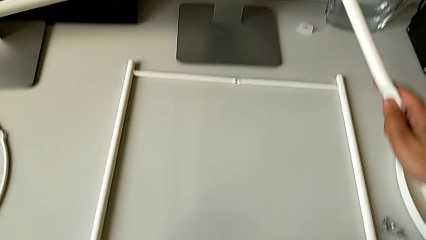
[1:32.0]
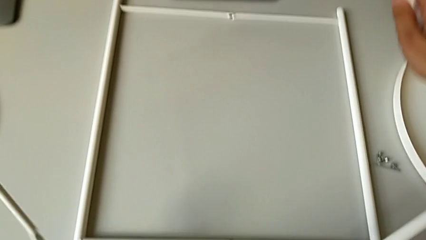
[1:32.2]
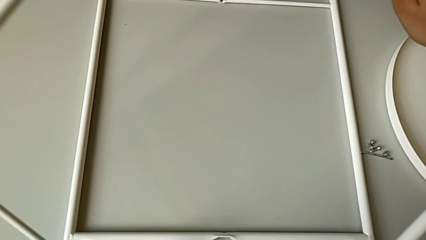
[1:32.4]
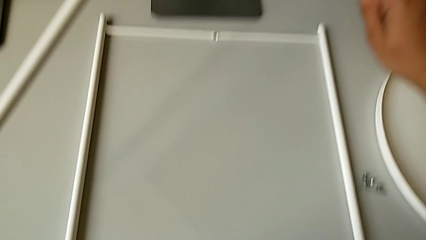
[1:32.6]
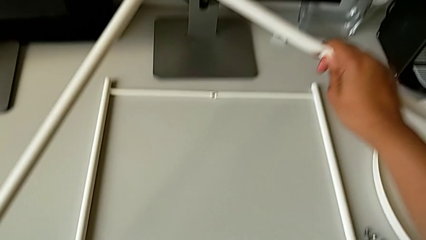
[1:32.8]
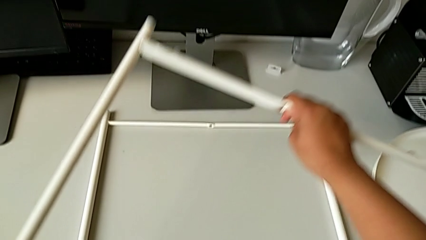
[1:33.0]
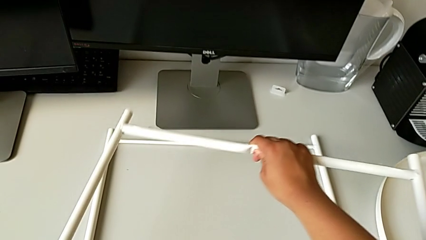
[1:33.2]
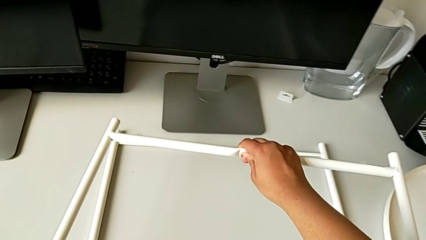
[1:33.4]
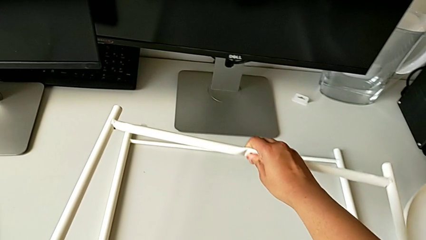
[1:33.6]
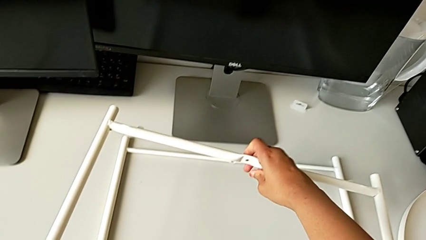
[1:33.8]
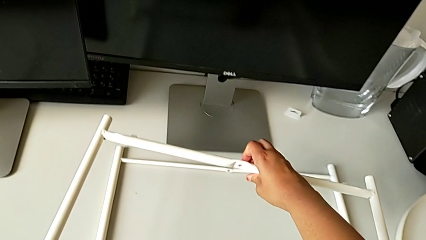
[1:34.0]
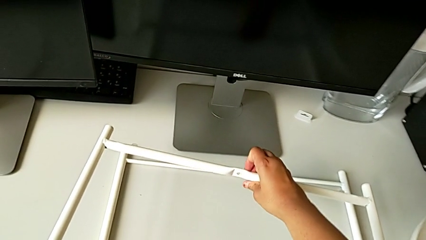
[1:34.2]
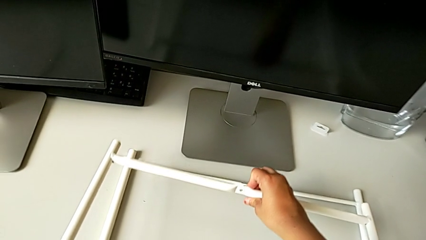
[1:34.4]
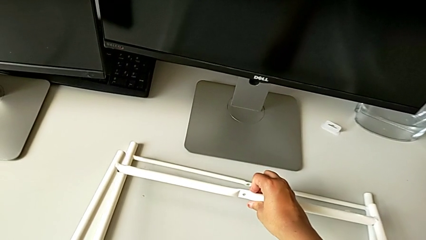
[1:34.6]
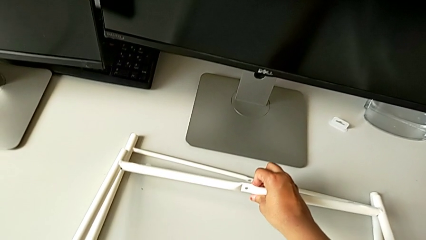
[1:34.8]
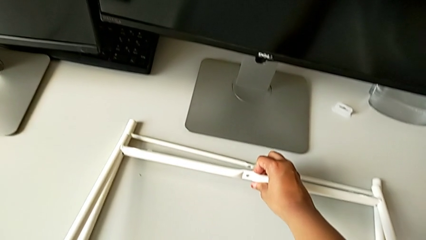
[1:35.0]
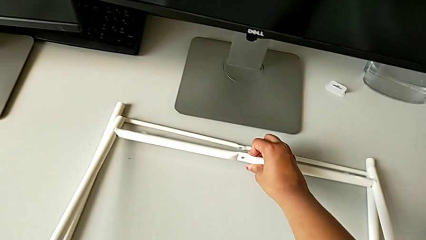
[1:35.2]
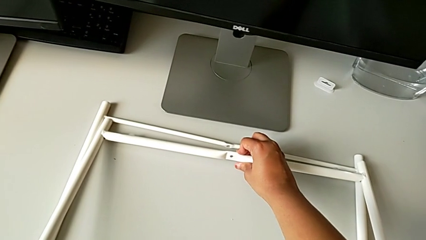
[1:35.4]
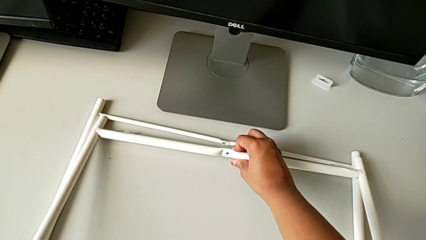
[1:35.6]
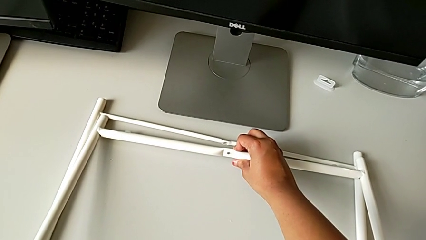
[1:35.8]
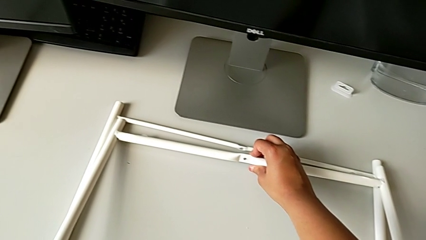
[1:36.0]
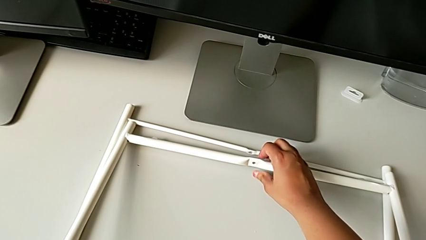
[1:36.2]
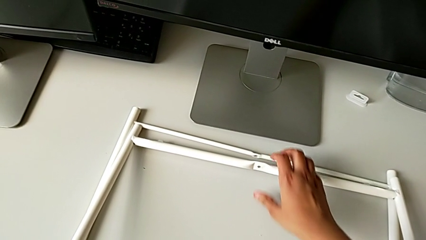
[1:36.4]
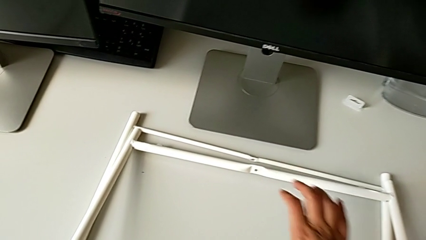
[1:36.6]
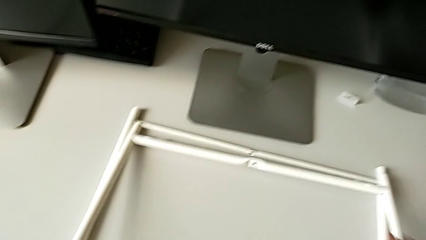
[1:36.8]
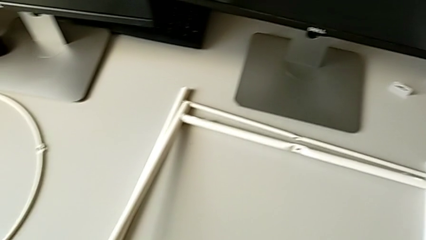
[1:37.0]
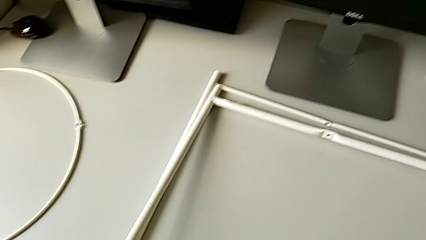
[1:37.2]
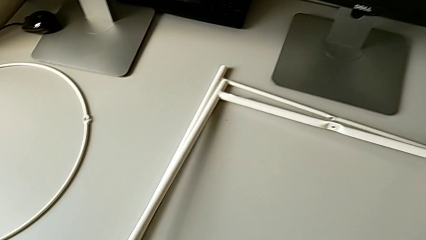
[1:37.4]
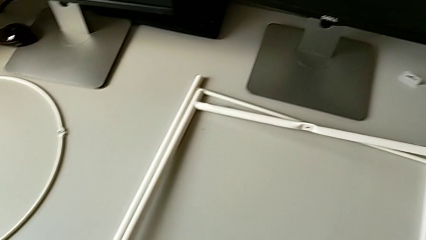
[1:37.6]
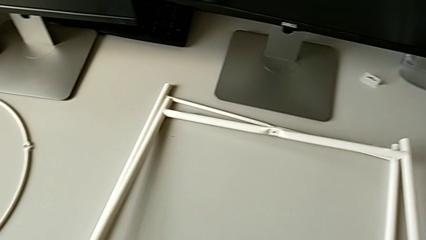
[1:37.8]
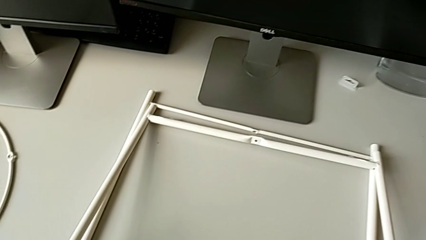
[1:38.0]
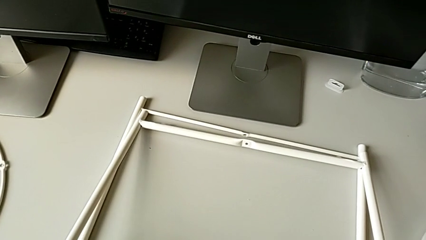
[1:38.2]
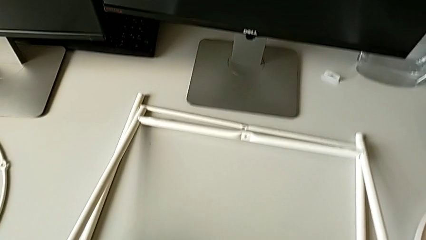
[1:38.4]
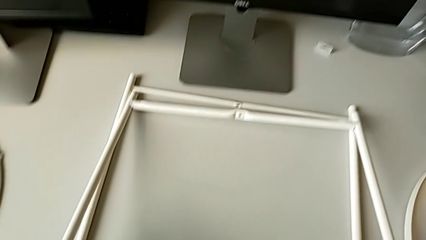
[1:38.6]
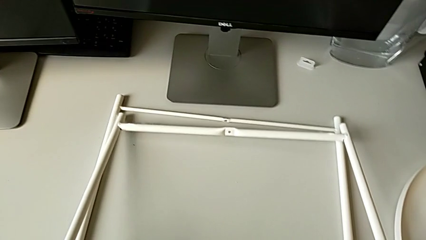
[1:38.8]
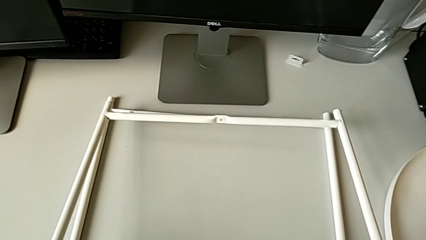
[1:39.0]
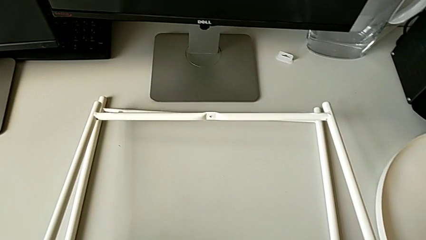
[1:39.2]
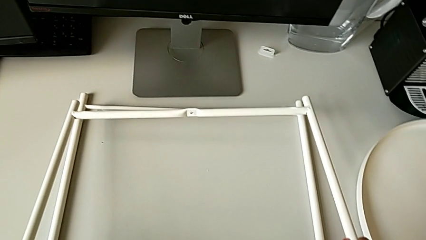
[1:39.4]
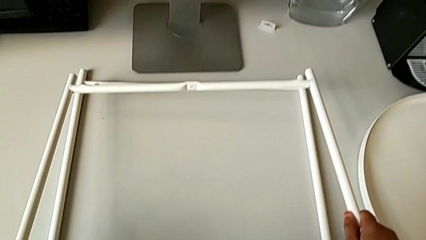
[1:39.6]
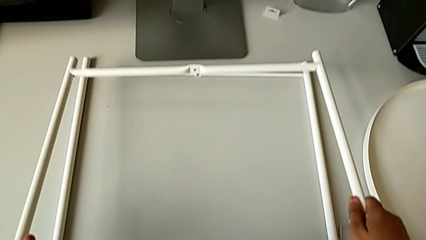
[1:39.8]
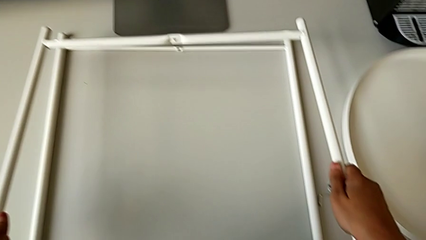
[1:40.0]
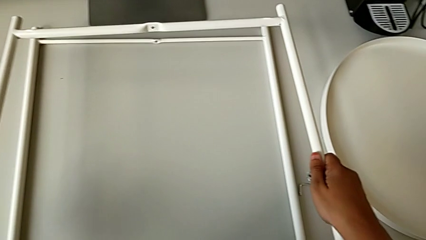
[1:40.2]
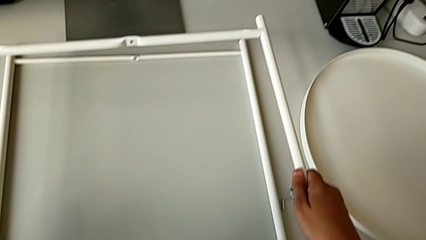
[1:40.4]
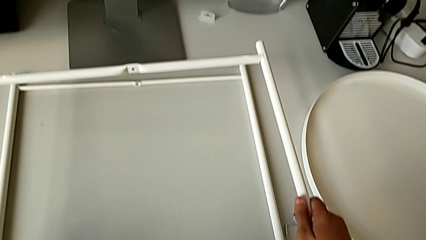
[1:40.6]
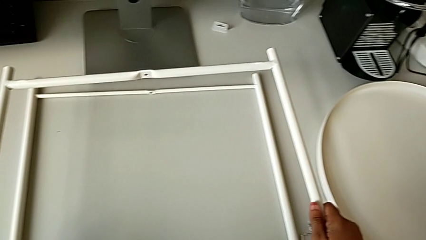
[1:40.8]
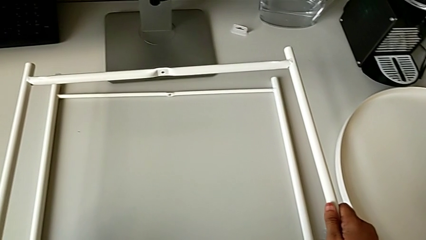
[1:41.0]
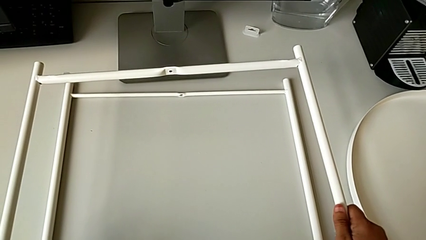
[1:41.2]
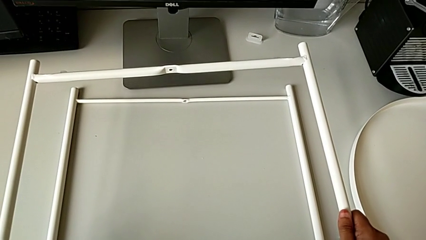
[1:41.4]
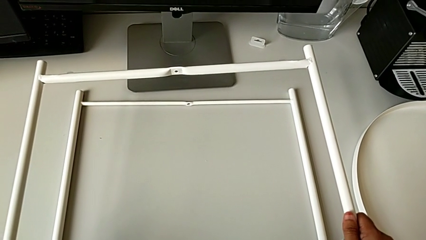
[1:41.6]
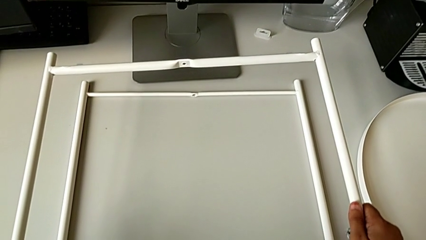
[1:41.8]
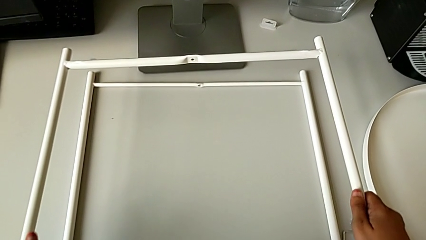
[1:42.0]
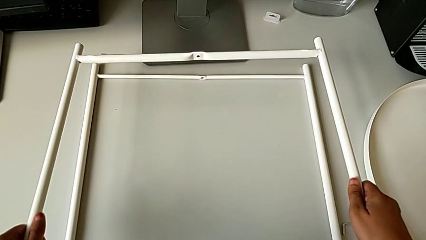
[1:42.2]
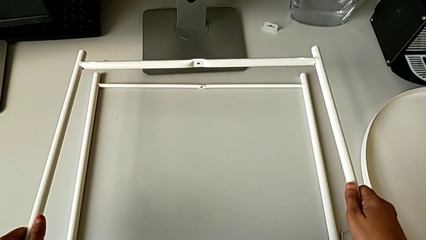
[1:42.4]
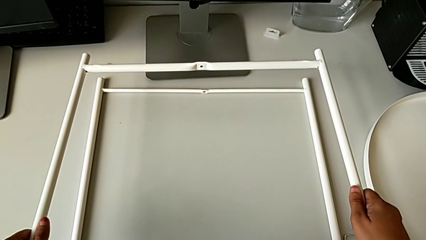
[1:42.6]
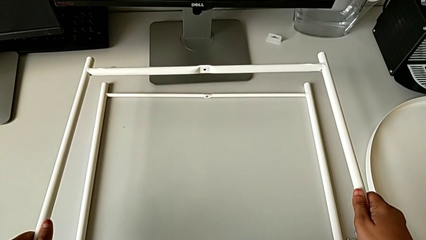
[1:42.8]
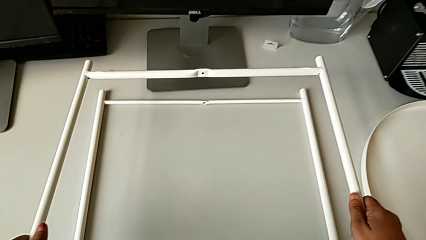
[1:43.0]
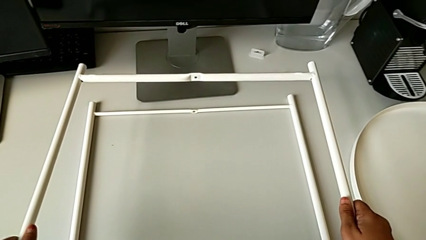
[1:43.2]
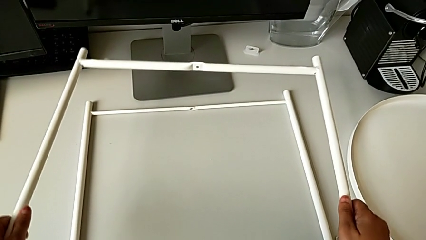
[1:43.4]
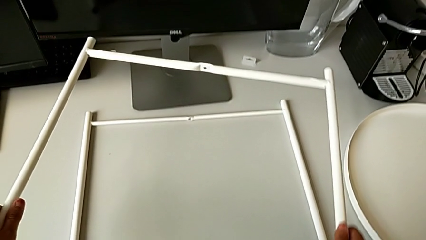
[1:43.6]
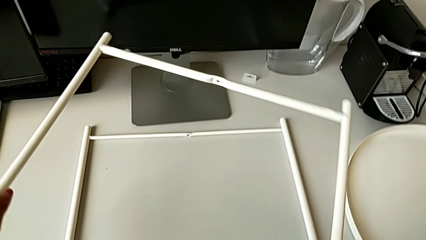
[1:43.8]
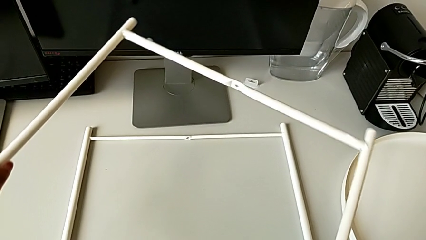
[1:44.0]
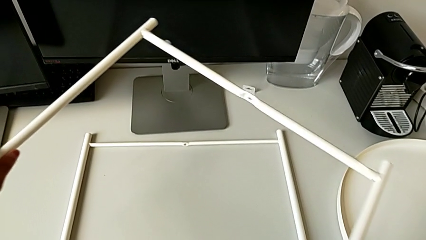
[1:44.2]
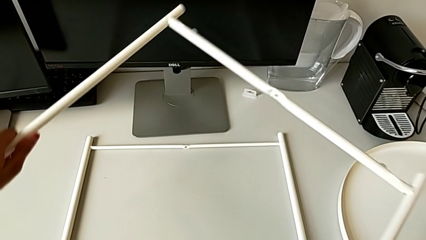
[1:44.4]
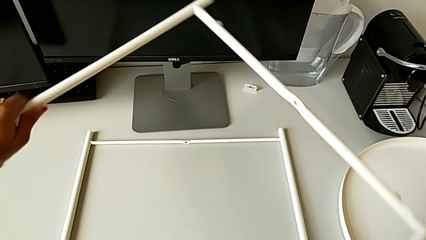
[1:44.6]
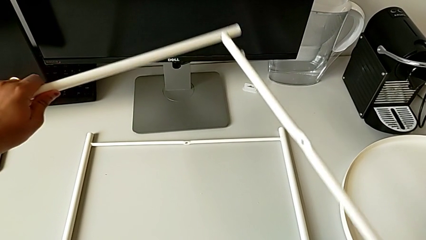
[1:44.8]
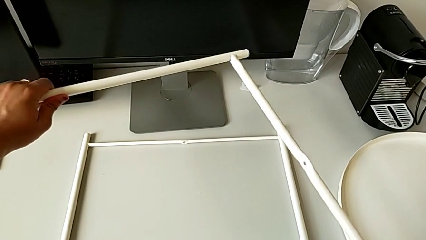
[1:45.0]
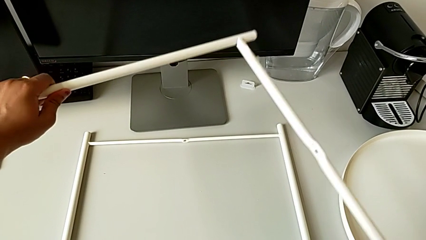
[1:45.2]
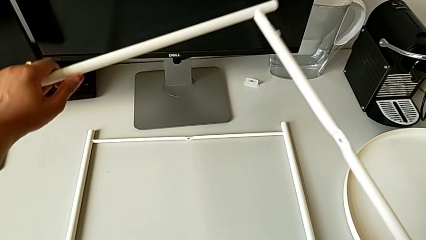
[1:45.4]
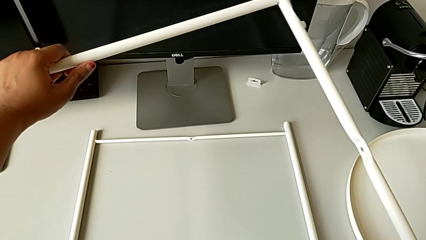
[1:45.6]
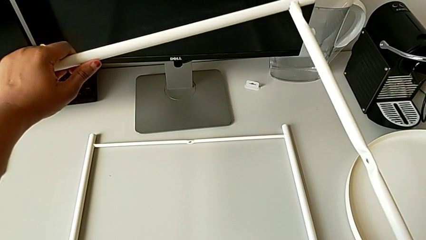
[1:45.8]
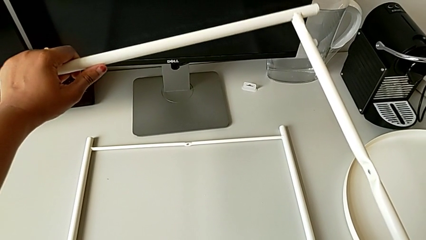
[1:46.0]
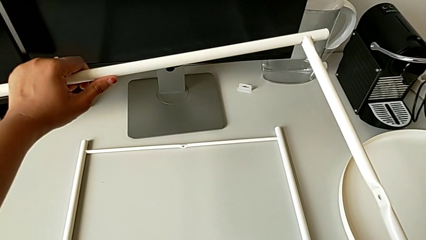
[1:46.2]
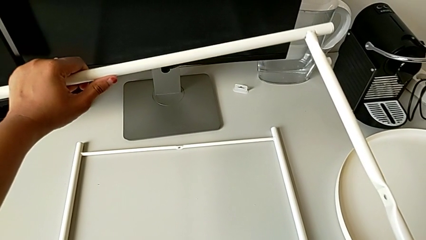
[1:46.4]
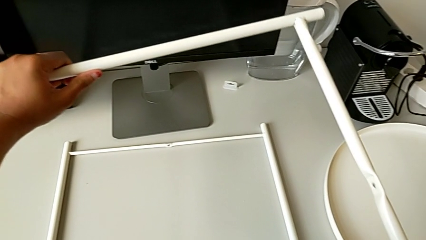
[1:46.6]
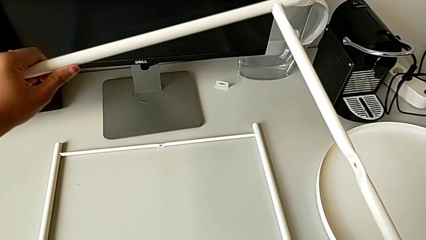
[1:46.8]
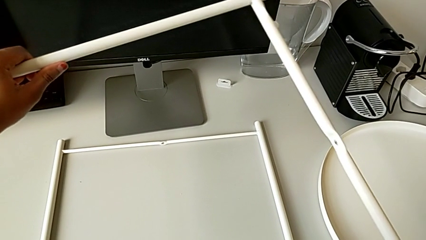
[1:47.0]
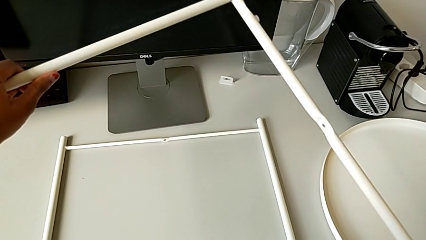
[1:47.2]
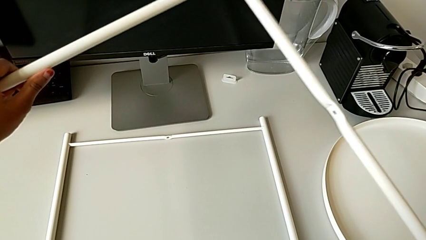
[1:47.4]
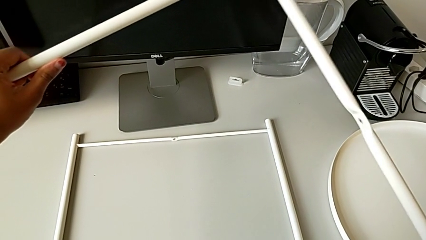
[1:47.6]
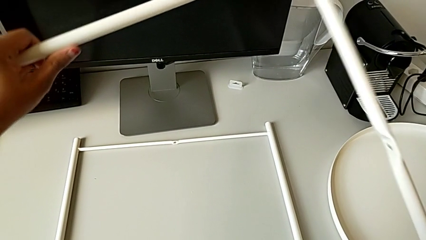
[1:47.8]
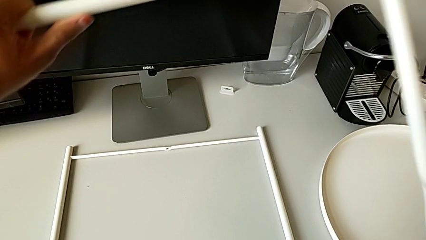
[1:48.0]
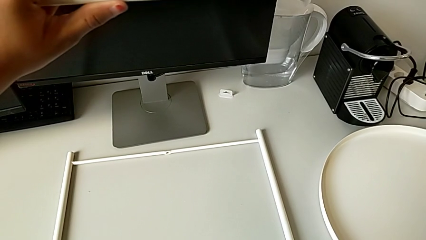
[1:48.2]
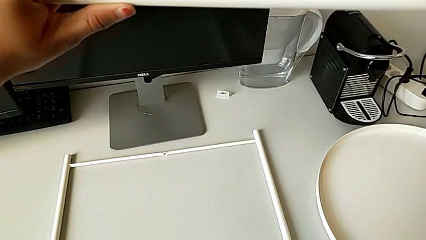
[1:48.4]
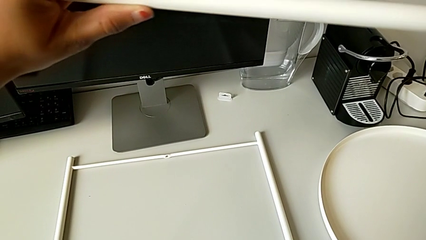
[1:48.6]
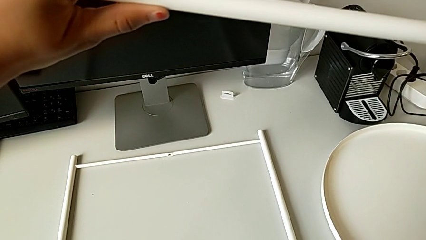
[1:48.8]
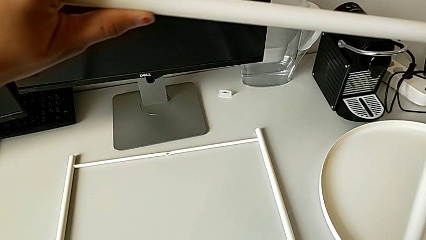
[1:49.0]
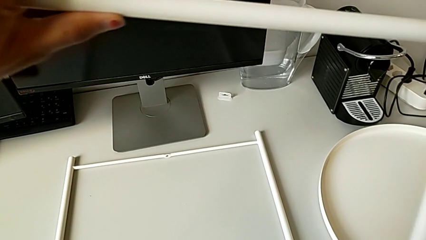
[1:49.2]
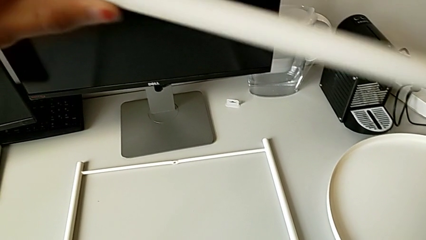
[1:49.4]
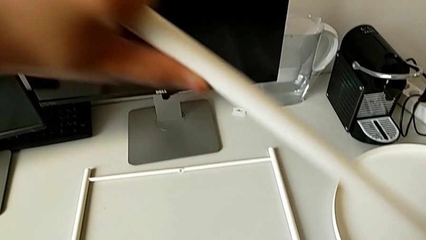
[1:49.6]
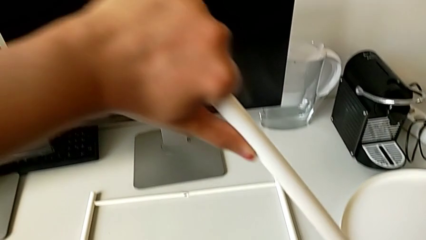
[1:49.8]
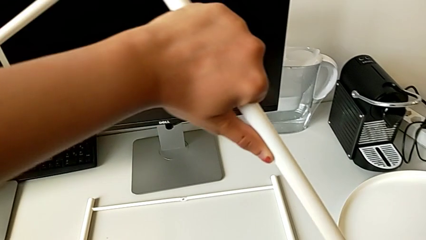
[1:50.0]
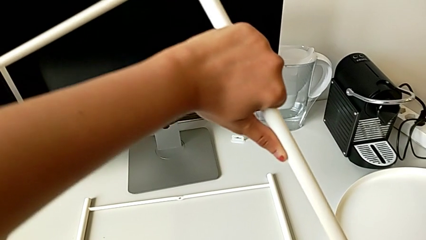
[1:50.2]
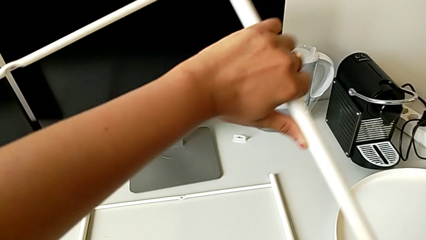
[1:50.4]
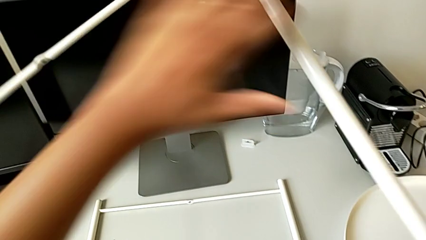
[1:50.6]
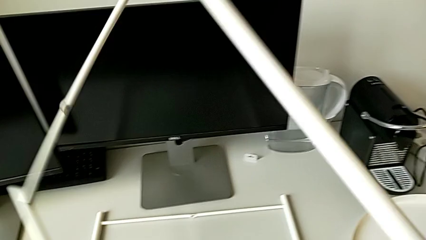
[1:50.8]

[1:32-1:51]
The camera wearer is inspecting the legs. They rotate the leg, place it, grab it, lift it, rotate it, hold it and begin to rotate it.
